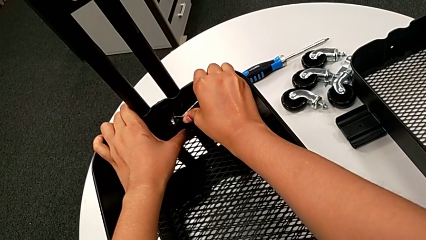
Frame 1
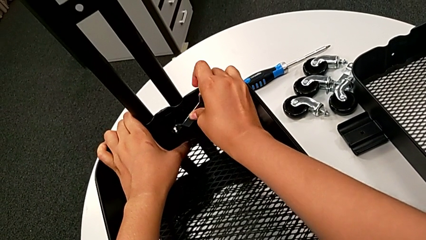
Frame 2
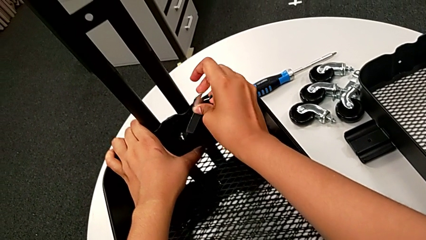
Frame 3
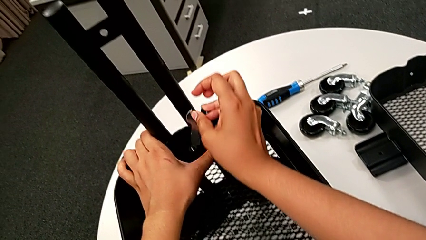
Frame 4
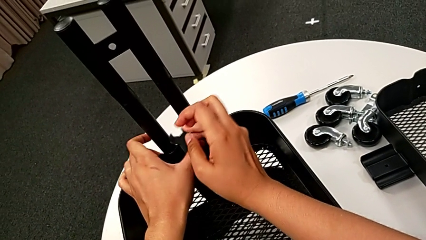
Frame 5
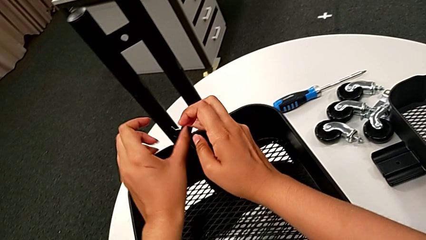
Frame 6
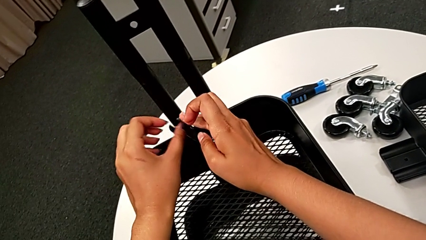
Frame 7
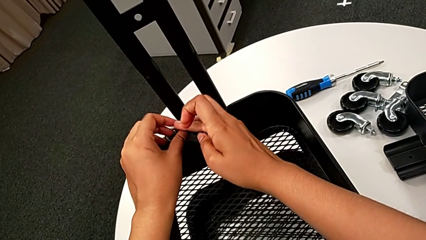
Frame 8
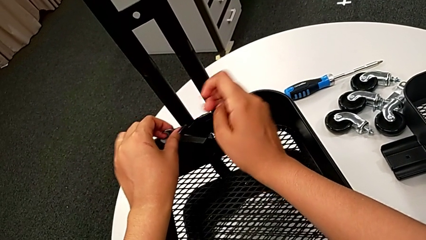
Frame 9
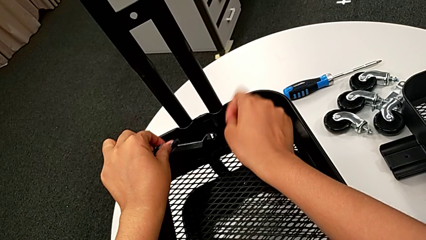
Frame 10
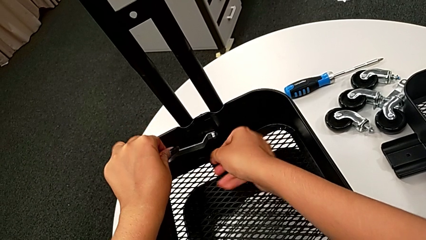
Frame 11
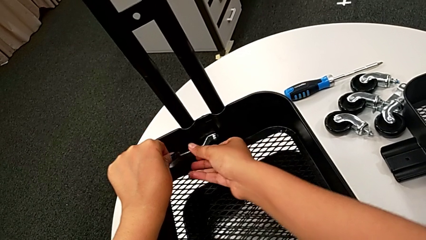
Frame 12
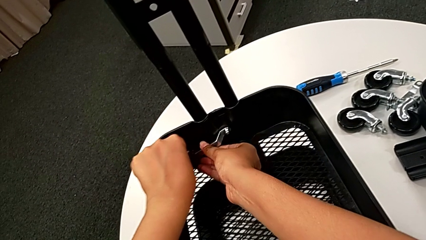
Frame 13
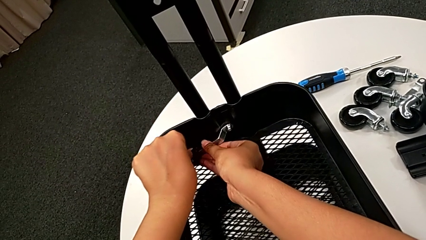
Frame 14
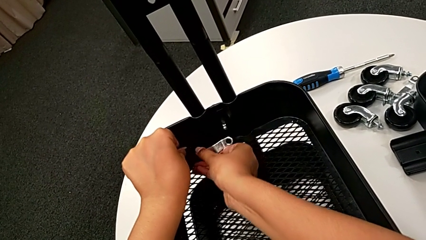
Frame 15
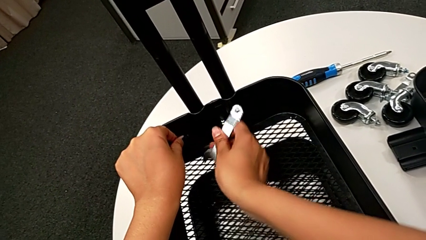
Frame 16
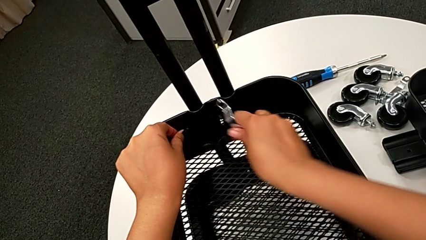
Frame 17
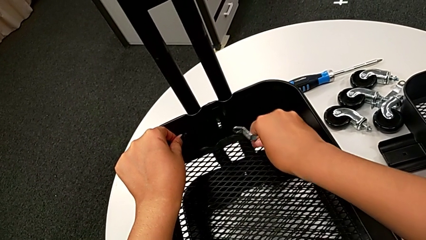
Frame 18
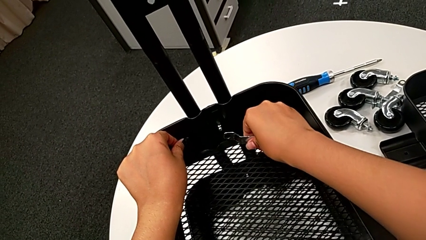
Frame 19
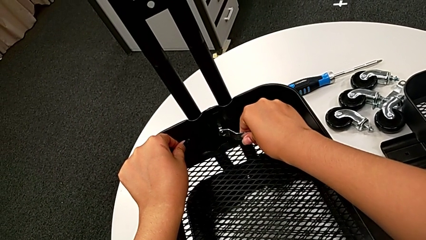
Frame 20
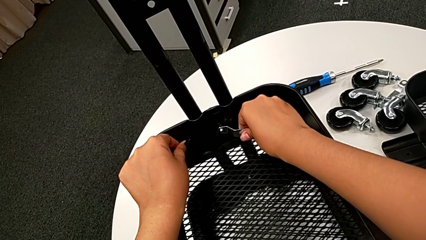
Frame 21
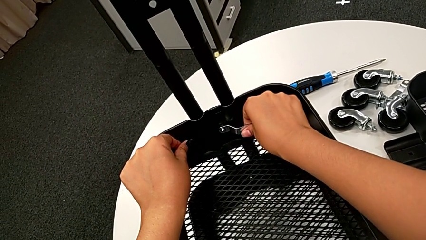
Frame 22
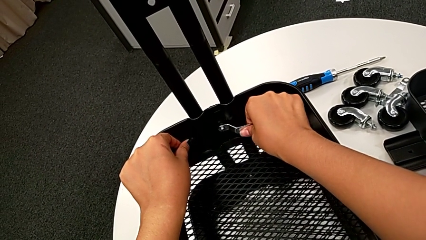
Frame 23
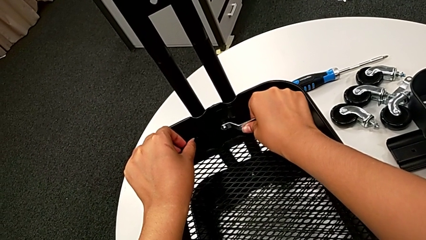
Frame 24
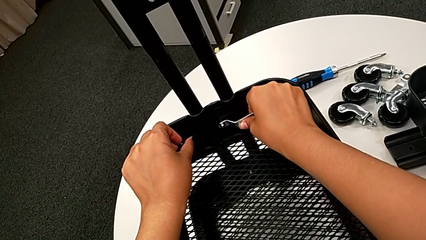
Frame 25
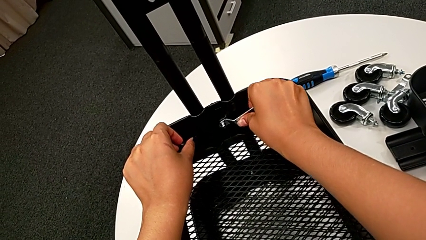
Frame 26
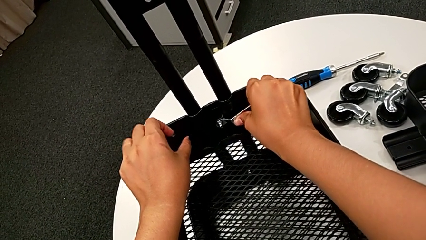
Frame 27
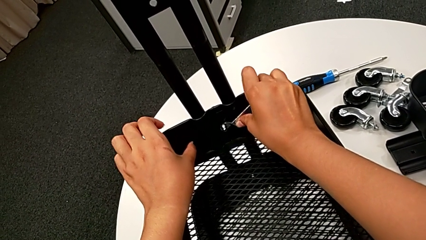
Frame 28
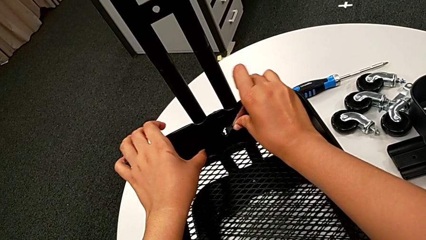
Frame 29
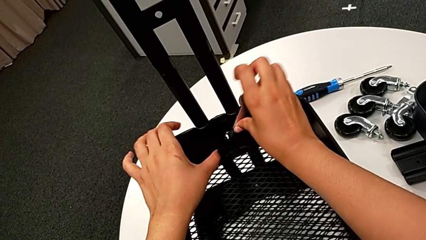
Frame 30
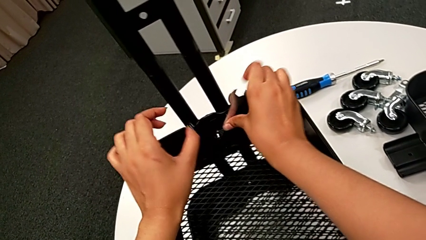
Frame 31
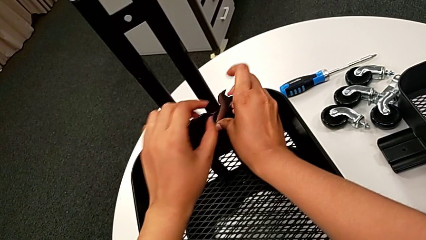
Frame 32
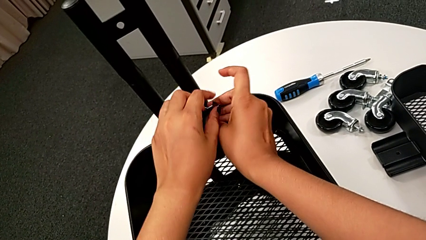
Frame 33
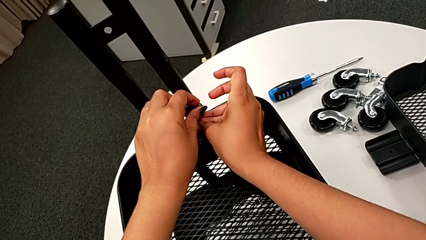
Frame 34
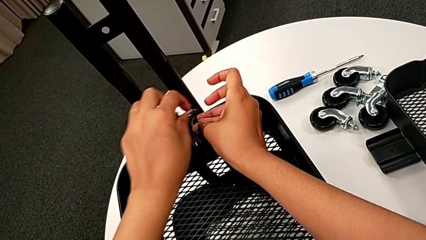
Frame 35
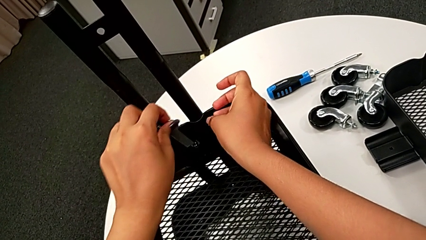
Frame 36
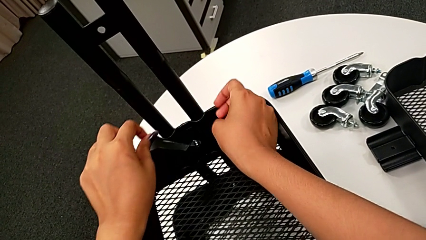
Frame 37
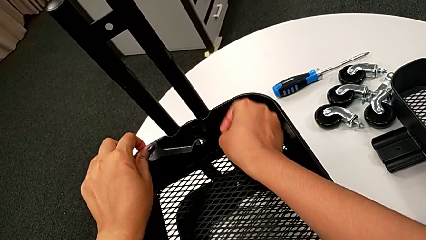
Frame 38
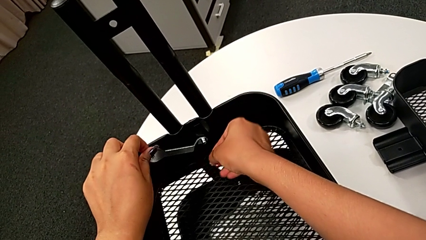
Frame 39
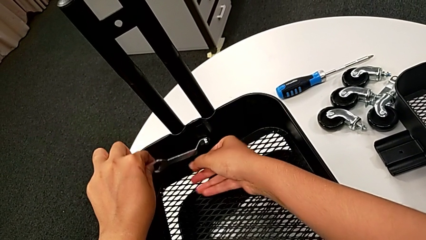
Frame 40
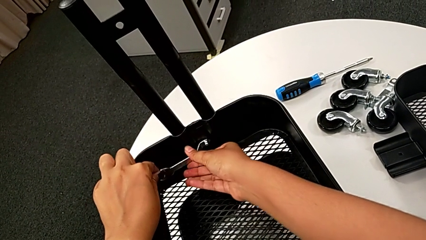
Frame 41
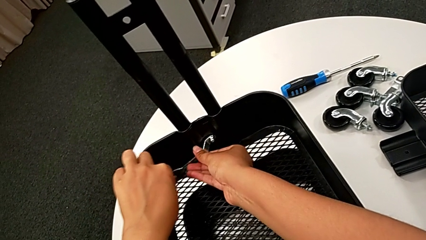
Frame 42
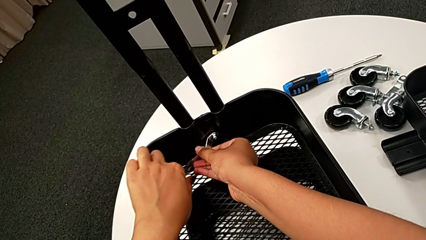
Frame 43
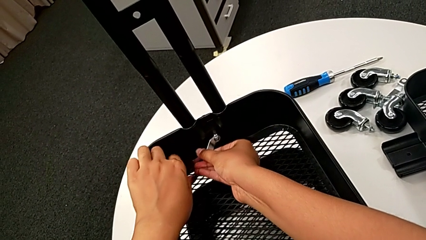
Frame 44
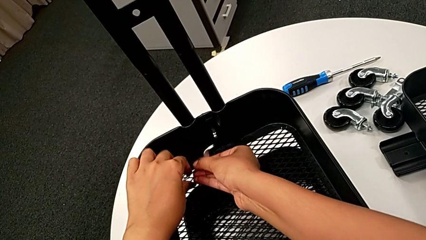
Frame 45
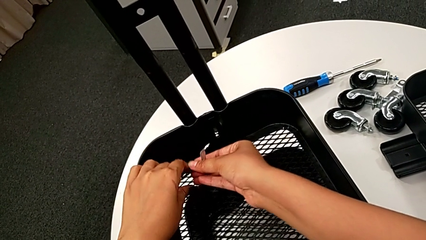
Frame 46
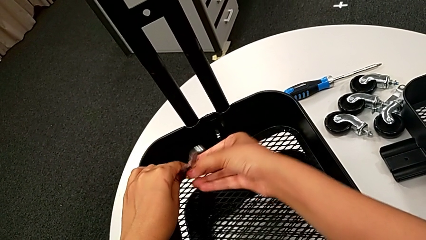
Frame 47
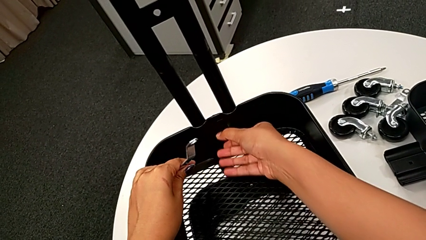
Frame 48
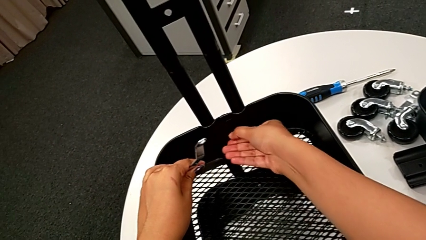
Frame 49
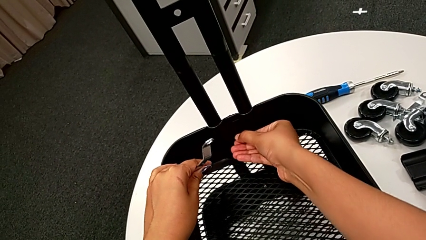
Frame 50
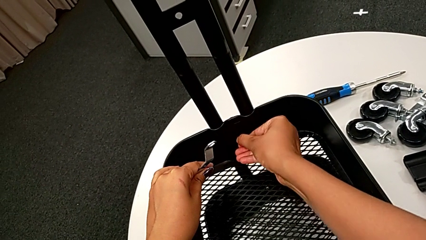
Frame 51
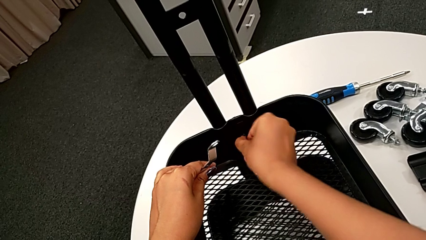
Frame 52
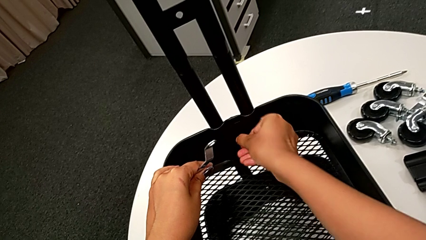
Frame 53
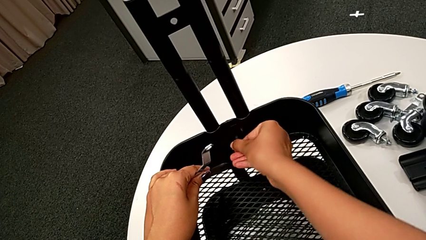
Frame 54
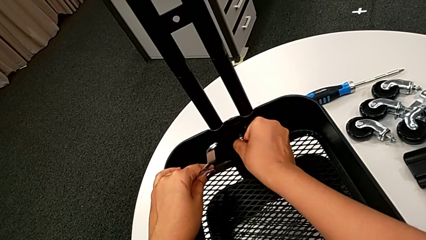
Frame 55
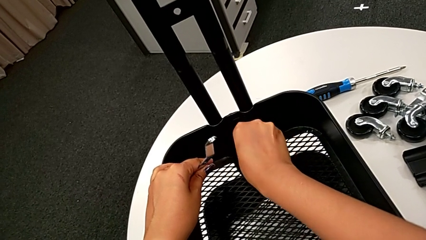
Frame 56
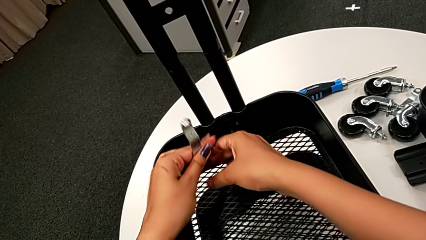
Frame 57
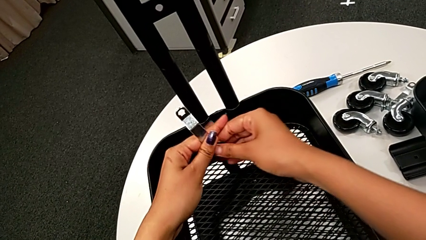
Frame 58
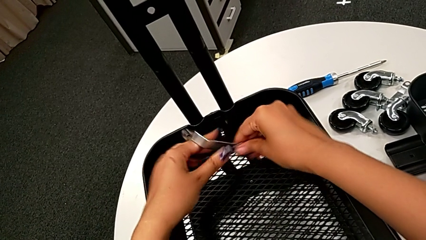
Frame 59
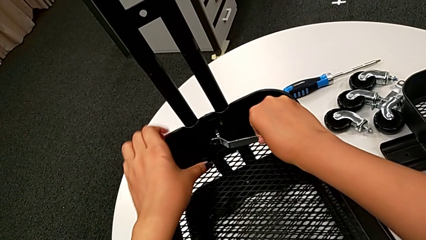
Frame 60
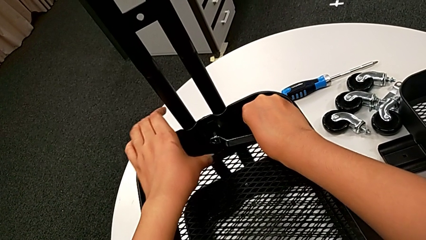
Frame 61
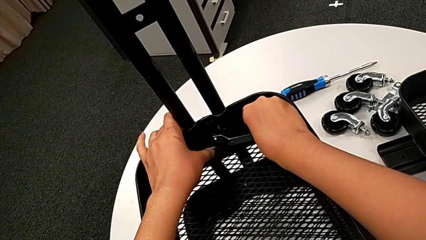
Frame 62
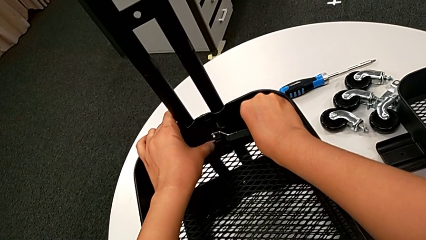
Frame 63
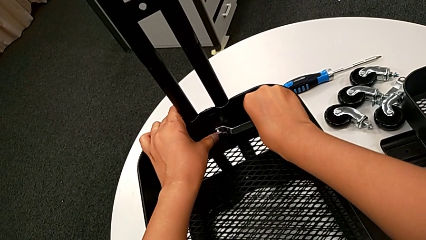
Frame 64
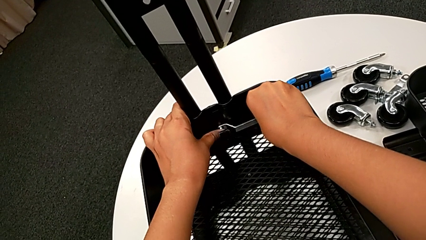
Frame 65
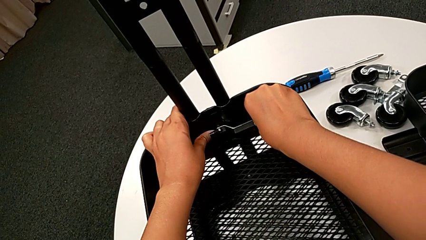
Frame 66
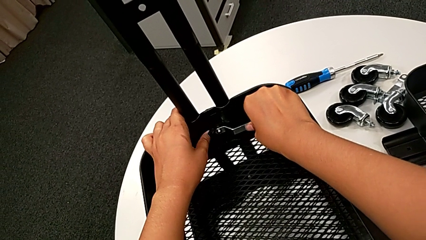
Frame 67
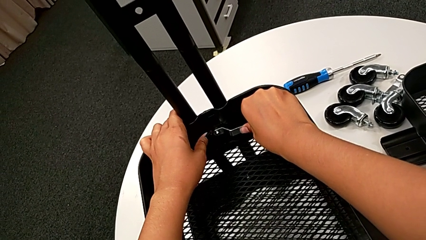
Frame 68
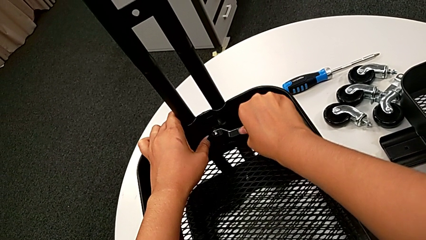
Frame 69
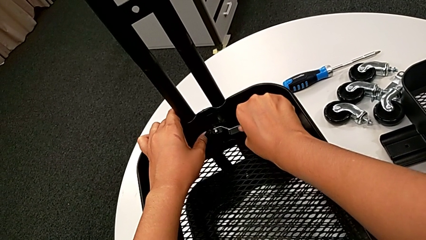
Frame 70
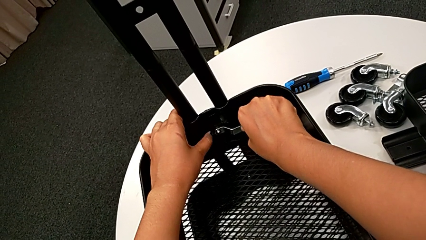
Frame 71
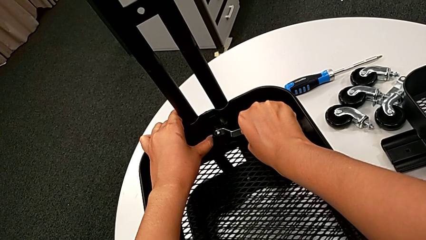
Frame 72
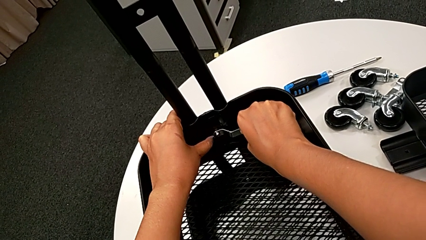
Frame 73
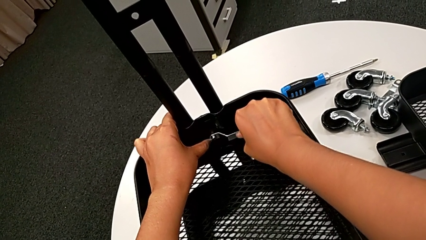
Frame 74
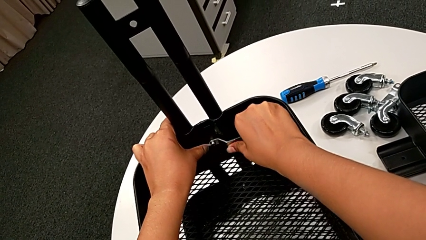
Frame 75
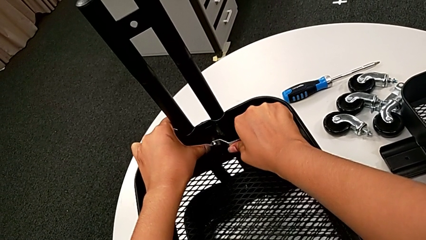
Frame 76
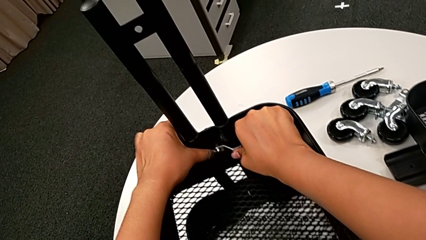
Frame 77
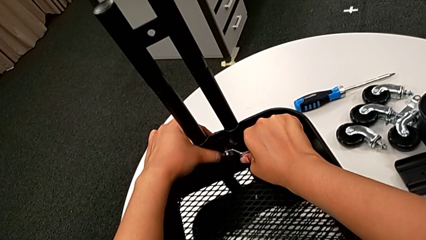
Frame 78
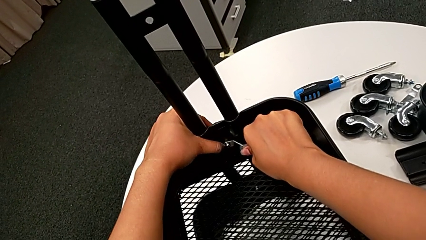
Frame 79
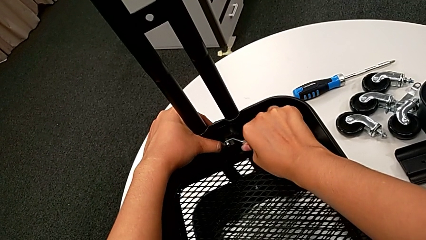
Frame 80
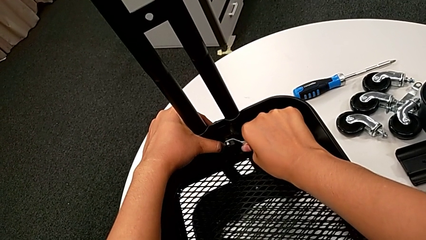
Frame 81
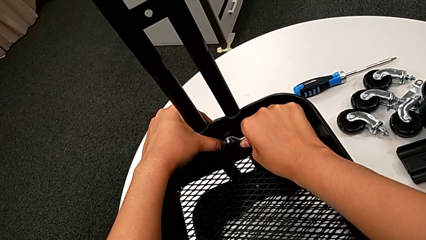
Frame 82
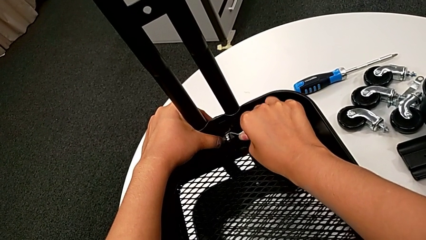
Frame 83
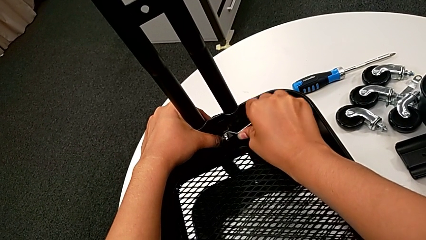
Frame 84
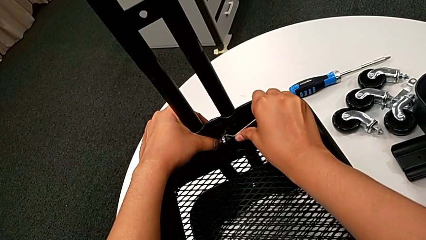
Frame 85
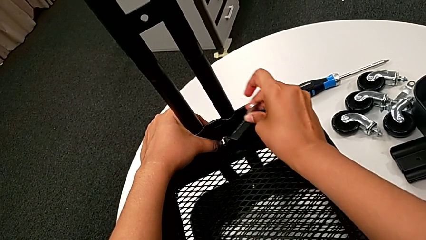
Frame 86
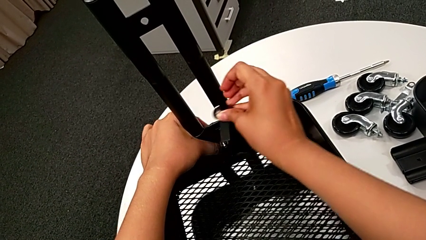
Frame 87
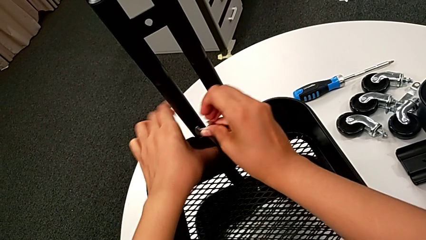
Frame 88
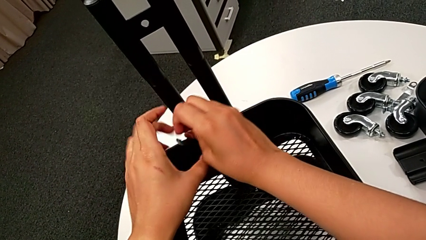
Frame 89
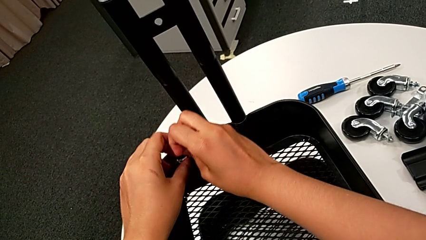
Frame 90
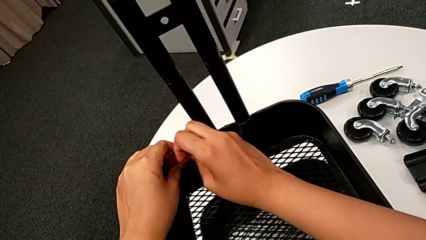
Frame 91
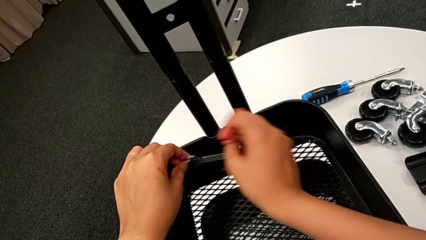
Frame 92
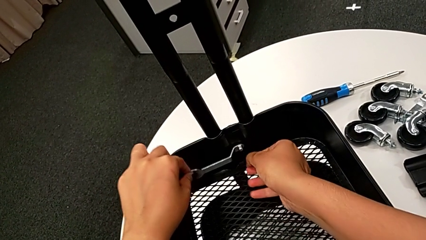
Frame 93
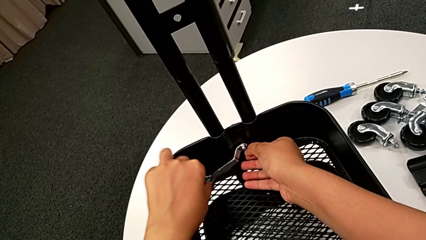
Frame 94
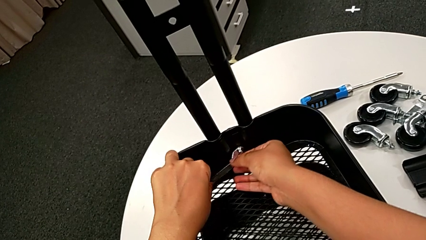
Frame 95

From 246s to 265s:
The camera wearer is unscrewing the bolt from the middle grid tray. They keep unscrewing the third hexagon cap nut, hold it, insert the flat hexagonal wrench and unscrew the third hexagon cap nut.
